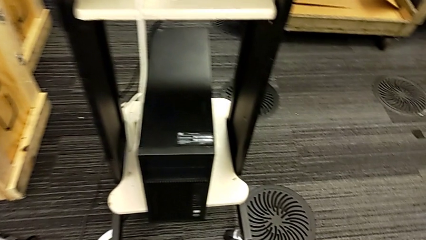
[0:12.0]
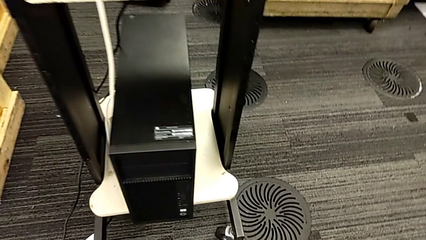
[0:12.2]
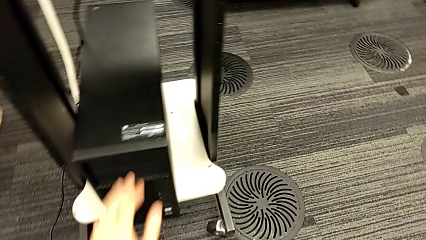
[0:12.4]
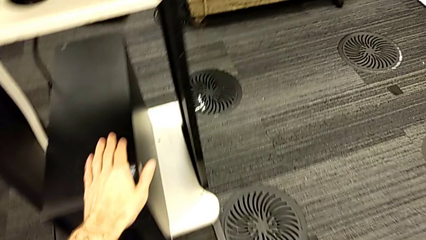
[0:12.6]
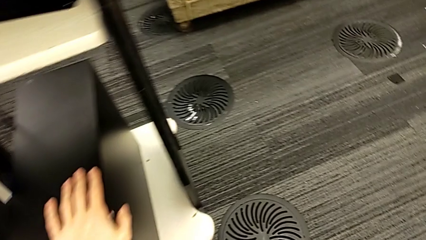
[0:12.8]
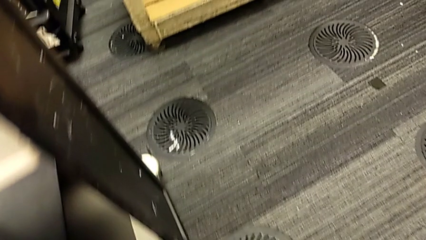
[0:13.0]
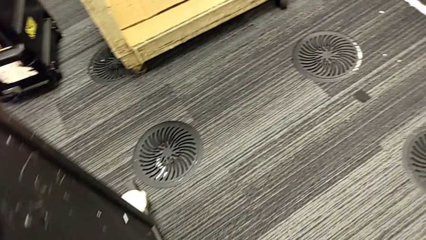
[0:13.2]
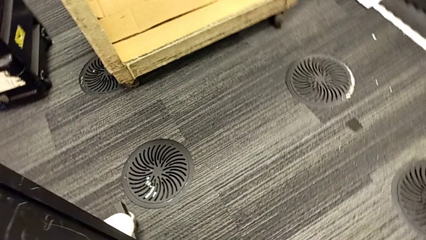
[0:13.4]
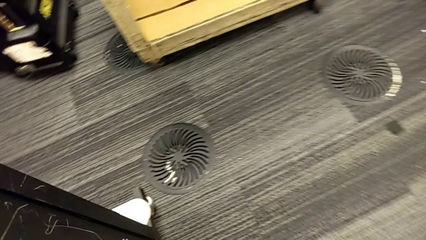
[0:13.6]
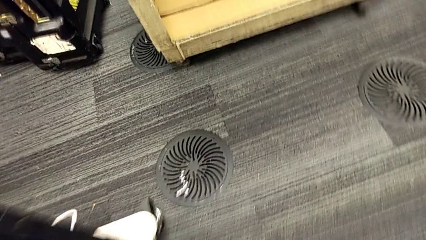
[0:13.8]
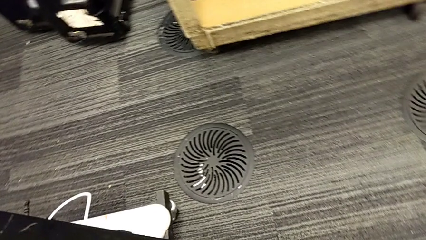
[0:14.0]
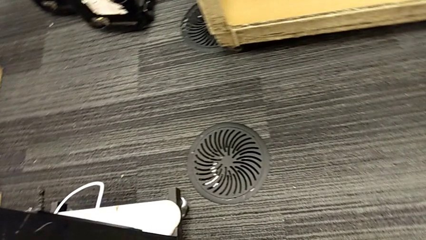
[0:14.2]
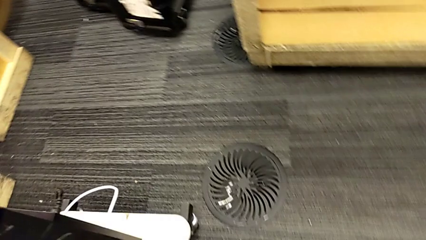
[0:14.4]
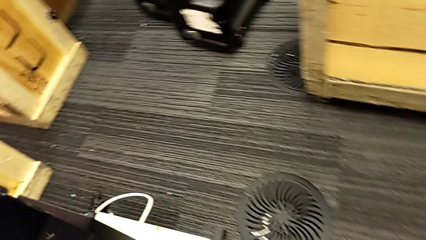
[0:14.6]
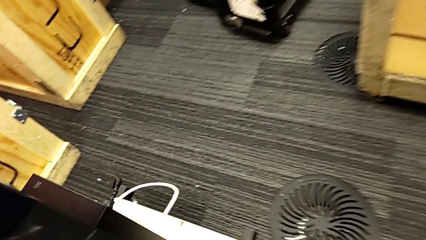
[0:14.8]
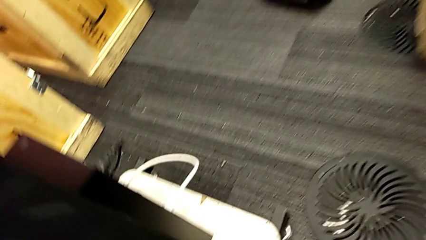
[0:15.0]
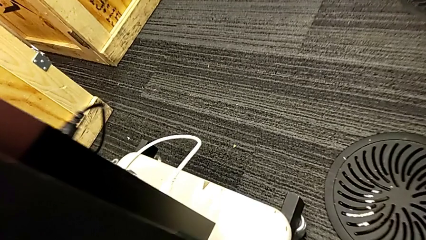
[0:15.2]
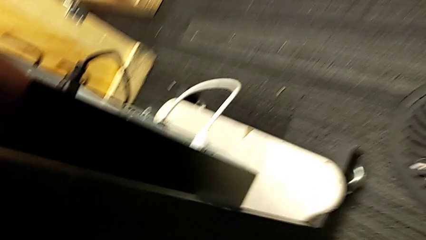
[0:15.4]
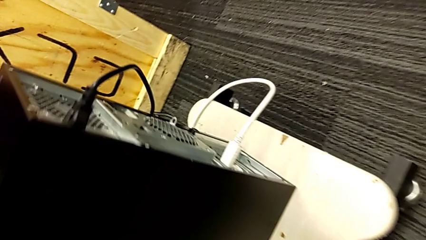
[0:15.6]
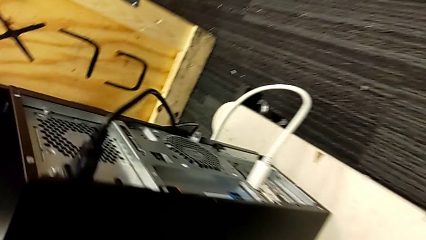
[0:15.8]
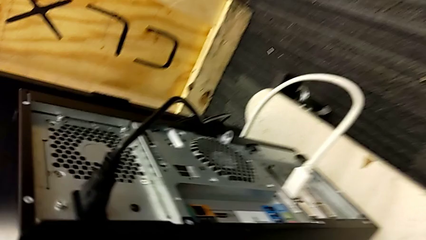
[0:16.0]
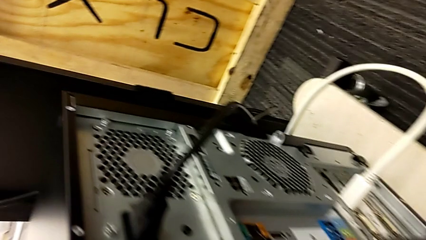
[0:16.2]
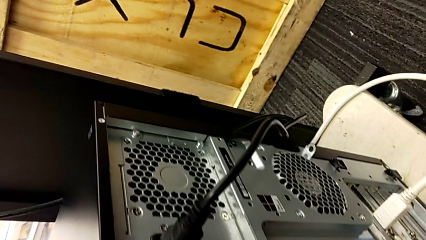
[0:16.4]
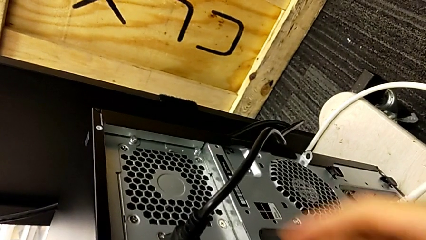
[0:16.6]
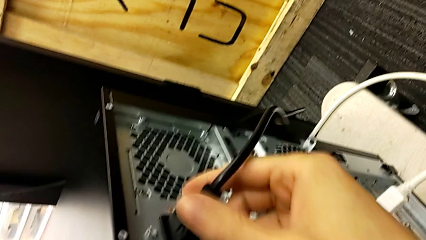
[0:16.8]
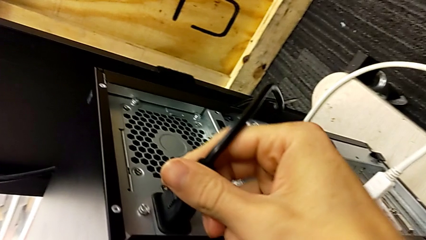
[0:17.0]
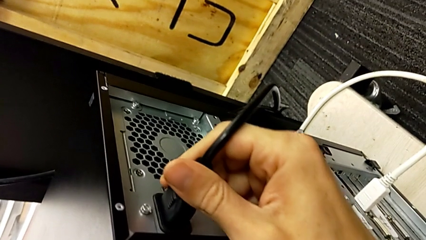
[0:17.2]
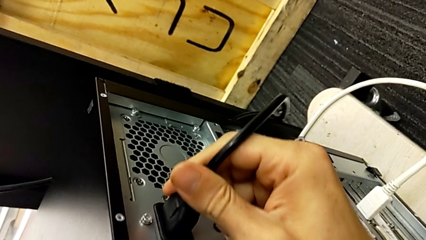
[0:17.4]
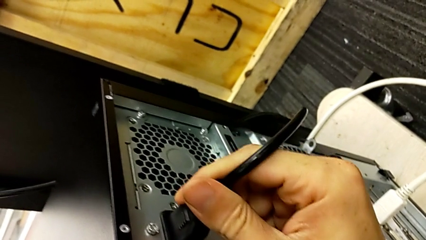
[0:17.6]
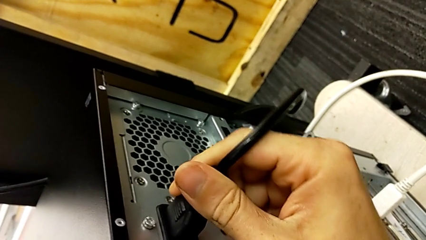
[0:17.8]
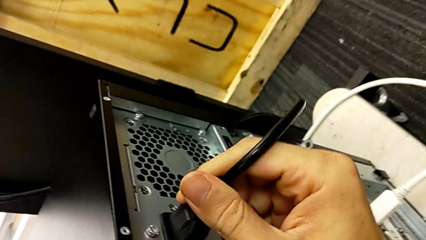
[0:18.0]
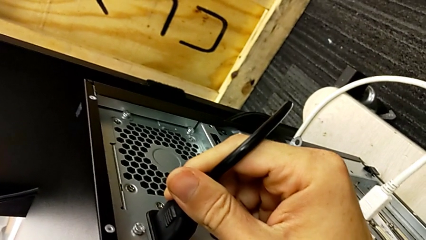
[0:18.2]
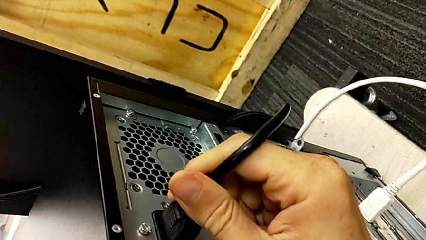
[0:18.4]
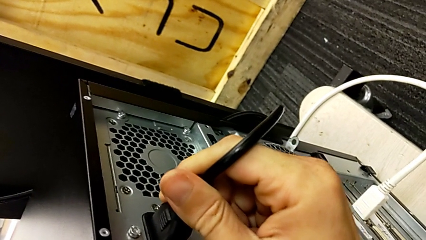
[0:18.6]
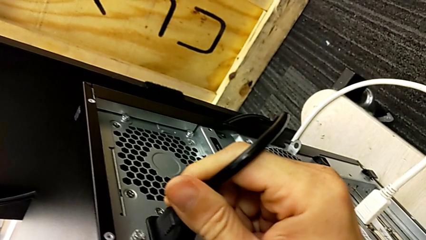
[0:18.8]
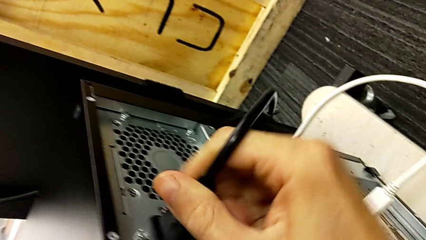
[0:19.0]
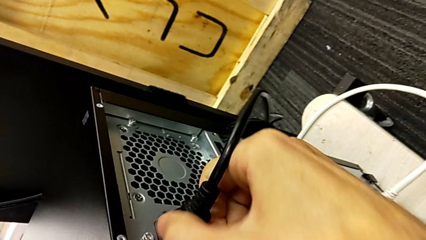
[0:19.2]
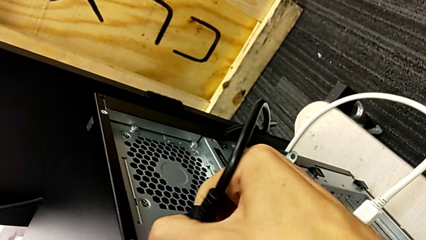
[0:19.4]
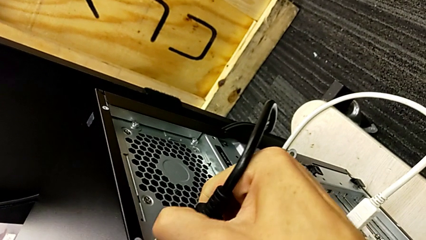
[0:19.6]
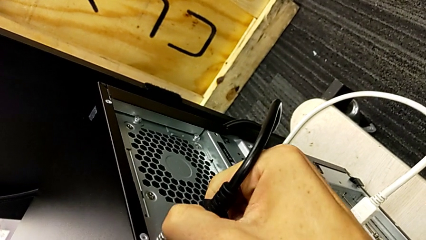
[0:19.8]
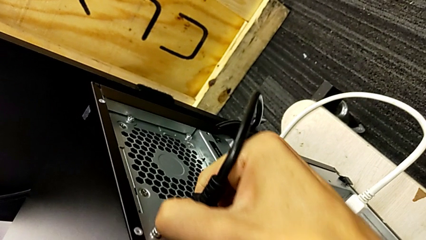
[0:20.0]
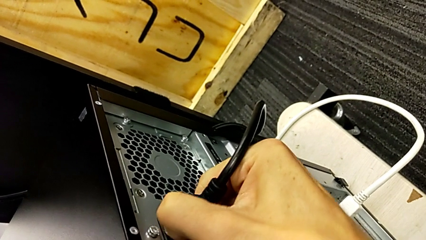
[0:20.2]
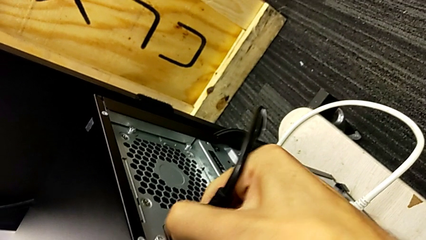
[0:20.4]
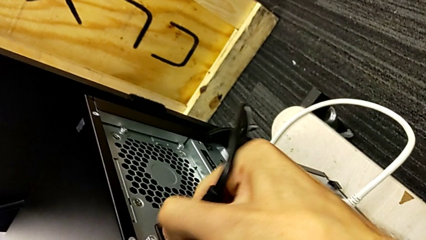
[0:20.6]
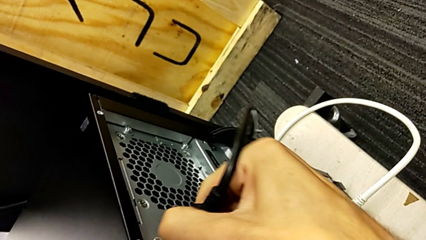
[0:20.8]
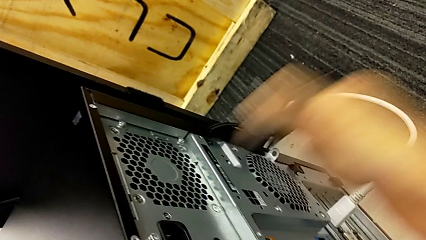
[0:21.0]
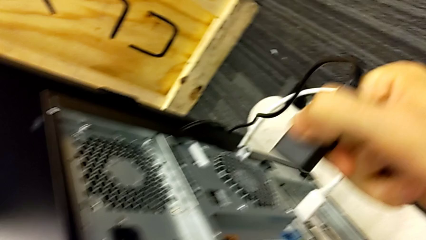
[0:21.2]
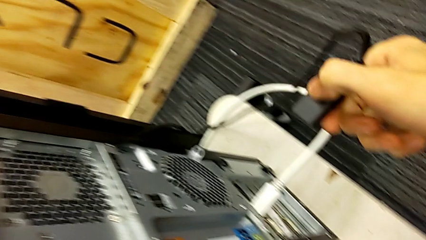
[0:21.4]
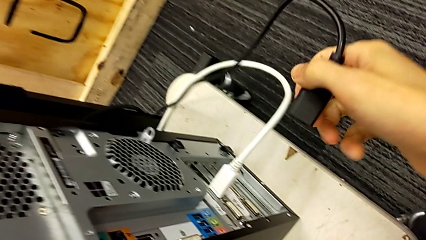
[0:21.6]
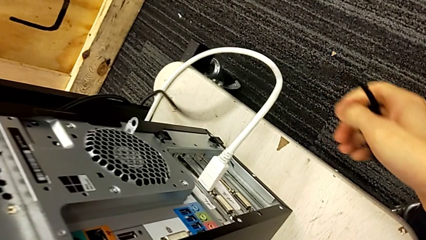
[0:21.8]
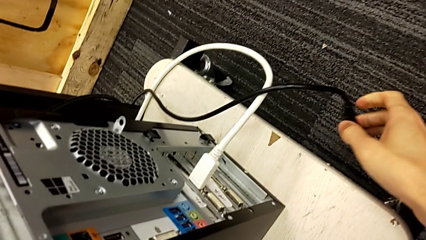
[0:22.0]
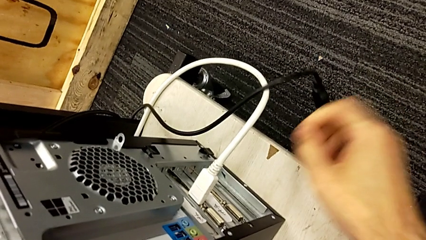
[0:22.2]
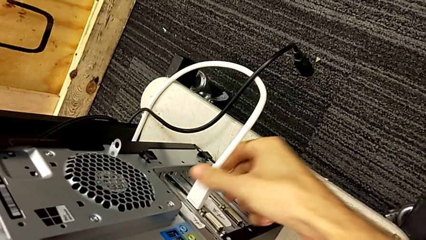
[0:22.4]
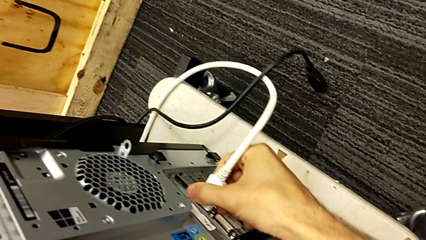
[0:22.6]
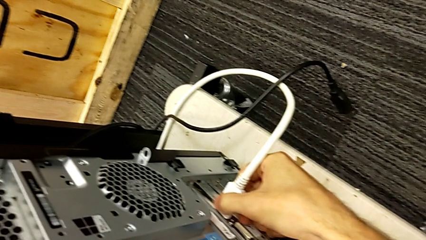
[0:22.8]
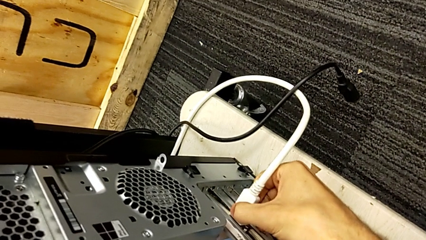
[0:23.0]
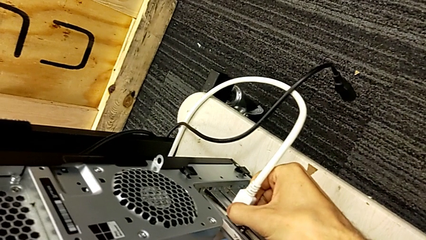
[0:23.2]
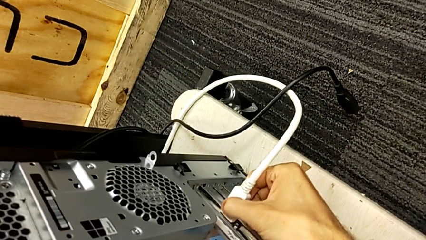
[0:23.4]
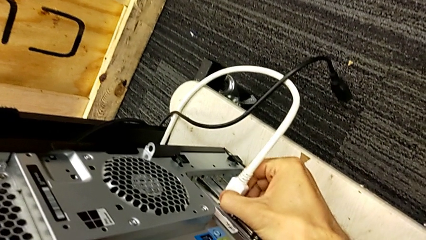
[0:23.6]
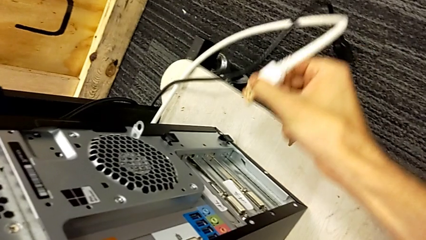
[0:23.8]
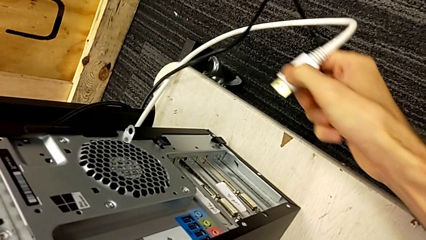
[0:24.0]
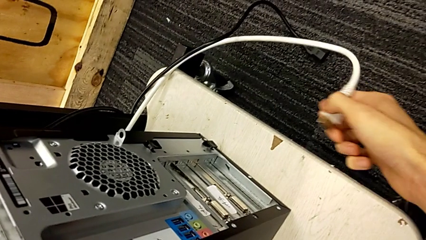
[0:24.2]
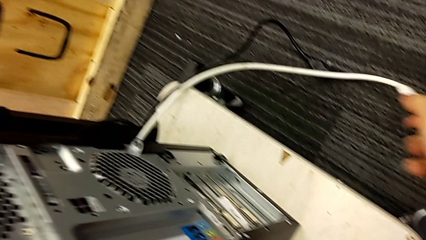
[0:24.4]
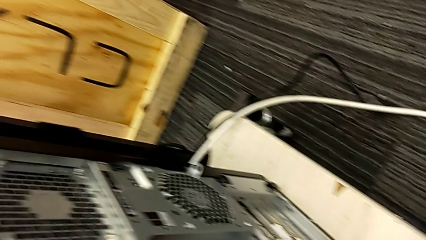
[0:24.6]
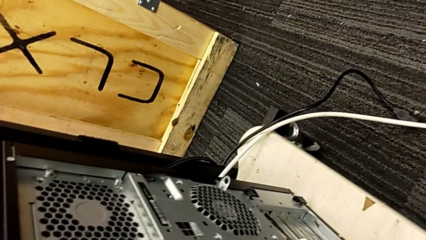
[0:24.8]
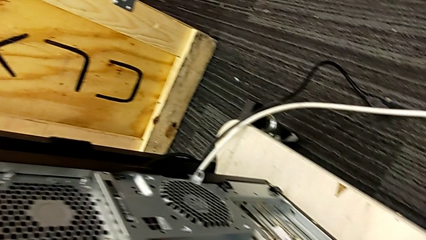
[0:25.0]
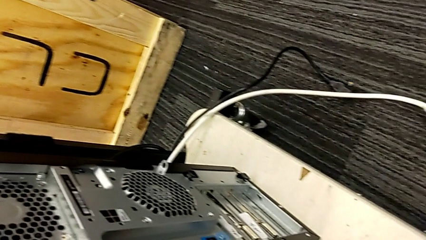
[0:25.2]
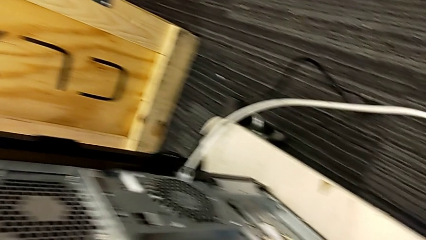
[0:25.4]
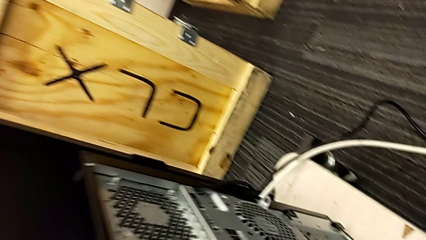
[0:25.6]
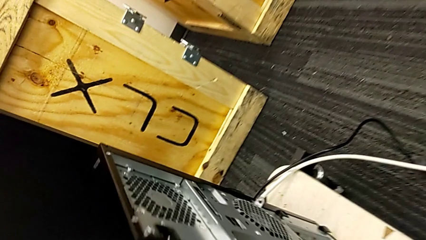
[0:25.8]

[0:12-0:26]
The camera wearer removes the battery and HDMI cables. They grab the cable power supply, withdraw it and place it. They grab the HDMI cable, withdraw it and place it.

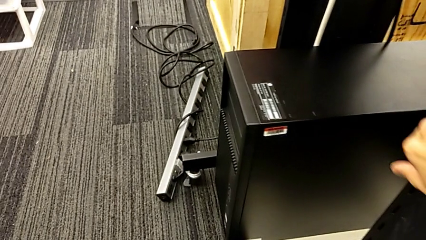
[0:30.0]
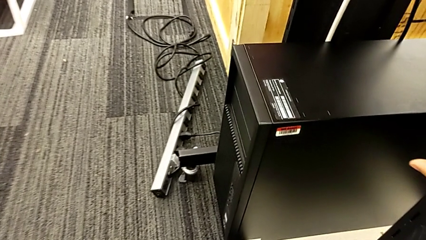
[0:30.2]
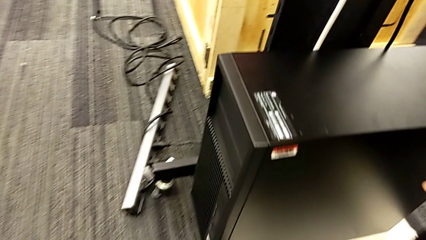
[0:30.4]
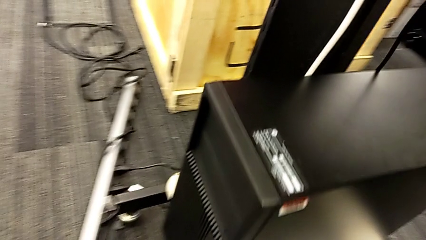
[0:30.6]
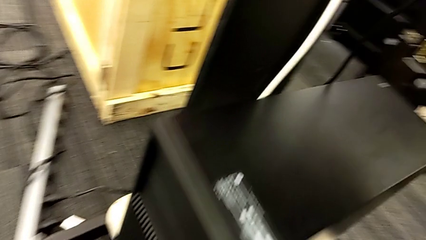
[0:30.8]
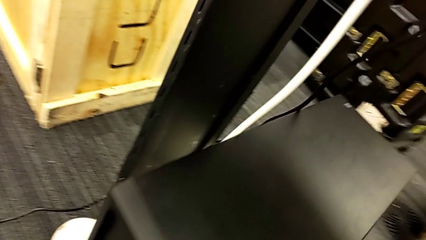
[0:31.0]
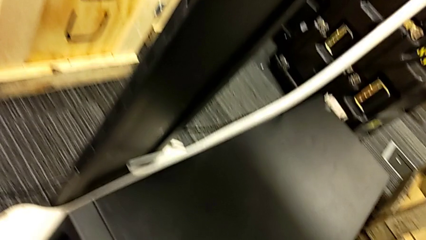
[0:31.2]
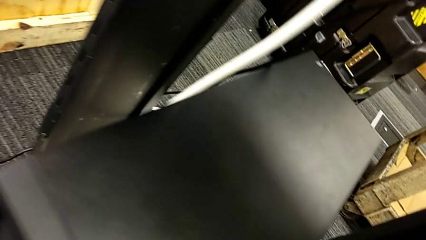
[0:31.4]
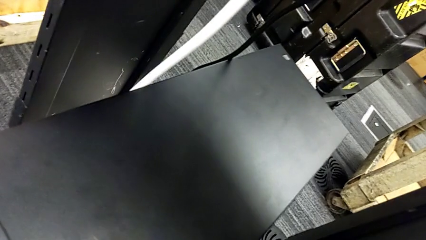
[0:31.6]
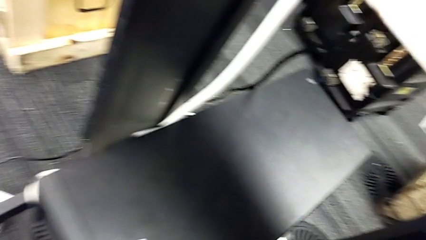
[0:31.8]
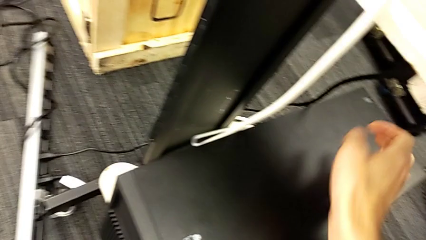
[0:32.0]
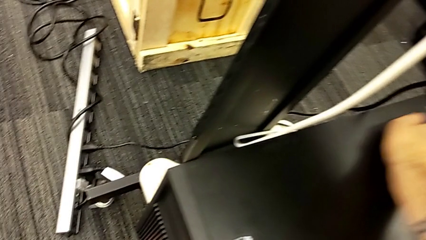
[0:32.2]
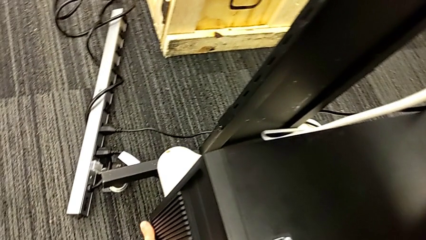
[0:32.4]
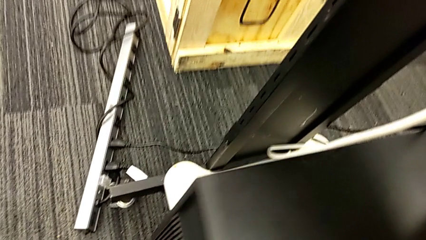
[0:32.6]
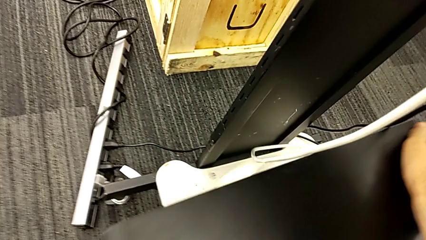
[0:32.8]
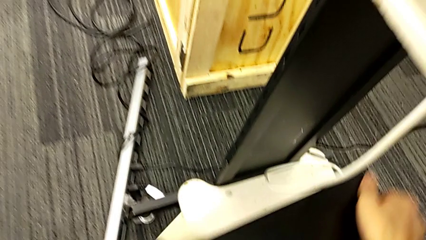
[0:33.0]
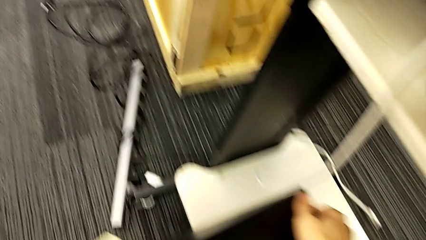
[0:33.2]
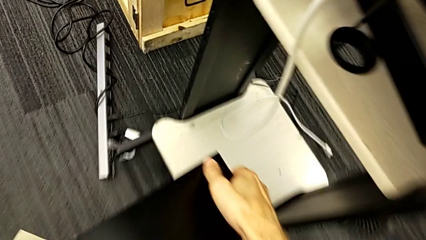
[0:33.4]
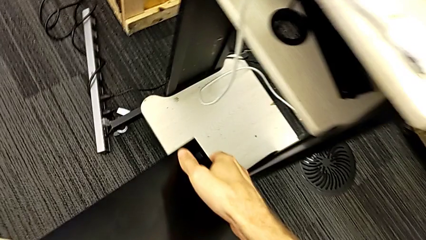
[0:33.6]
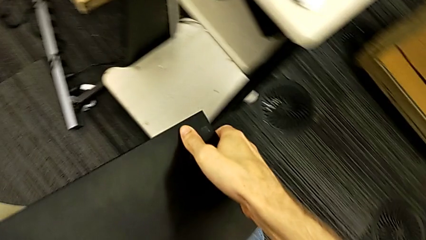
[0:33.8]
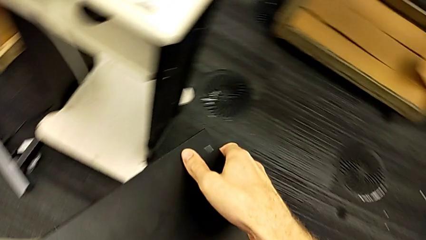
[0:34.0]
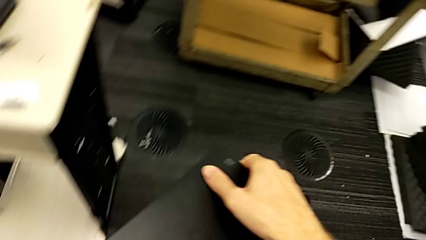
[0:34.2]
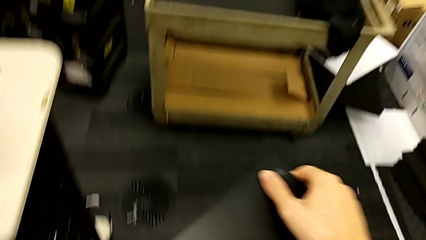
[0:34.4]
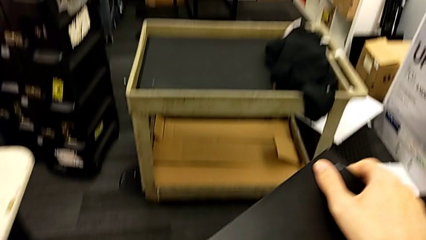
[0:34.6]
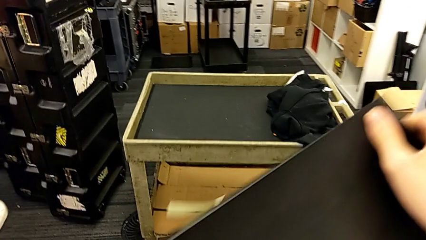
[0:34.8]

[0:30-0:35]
The camera wearer is changing the tower's location. They grab the computer tower and lift it.
